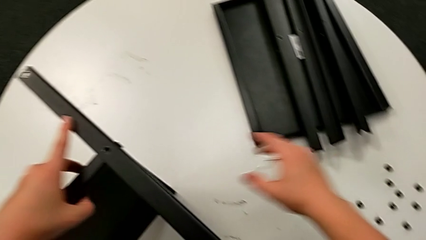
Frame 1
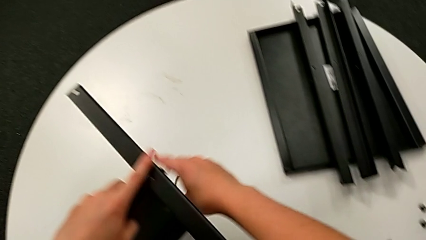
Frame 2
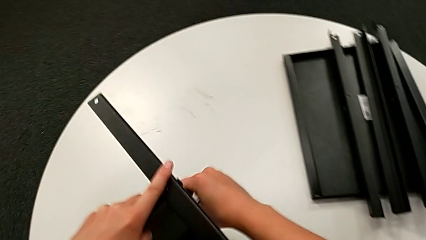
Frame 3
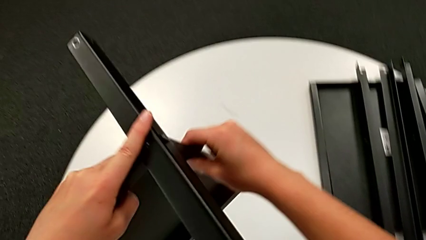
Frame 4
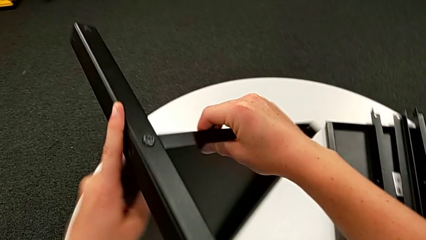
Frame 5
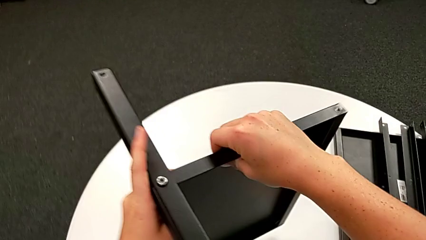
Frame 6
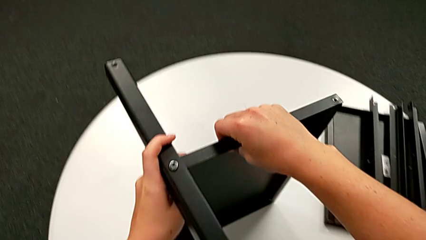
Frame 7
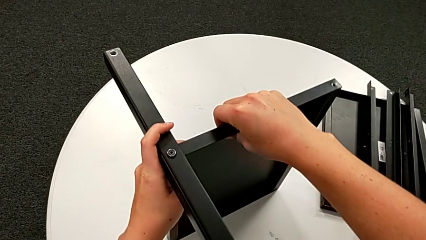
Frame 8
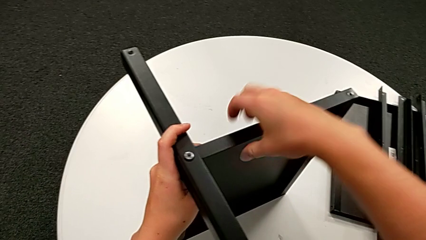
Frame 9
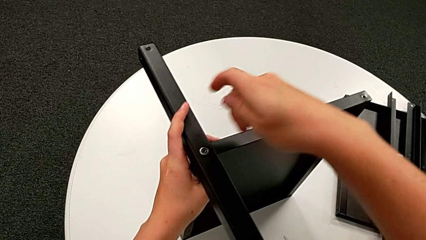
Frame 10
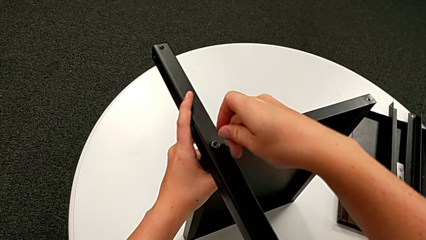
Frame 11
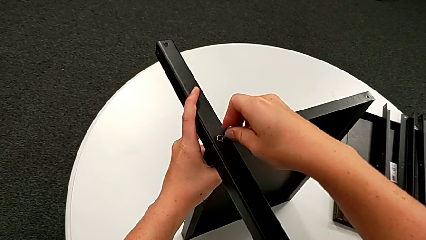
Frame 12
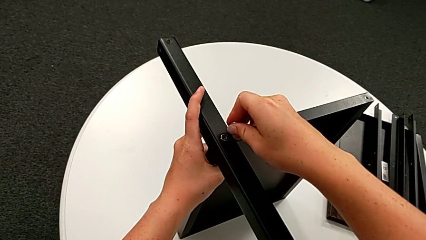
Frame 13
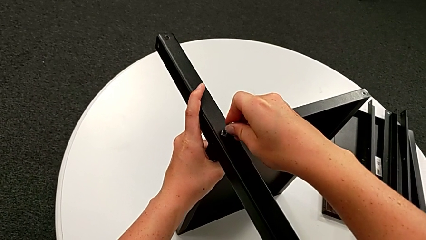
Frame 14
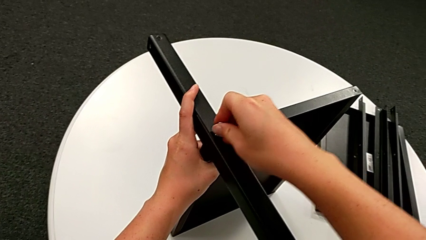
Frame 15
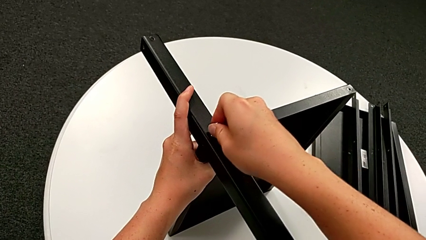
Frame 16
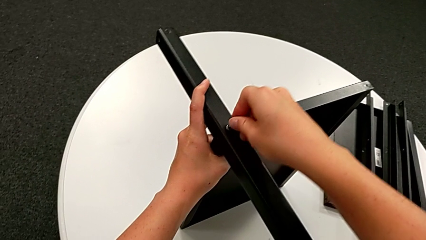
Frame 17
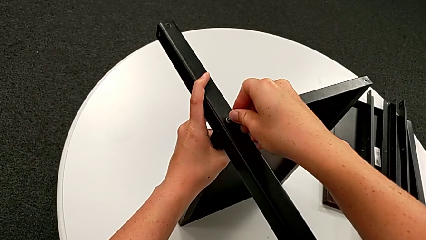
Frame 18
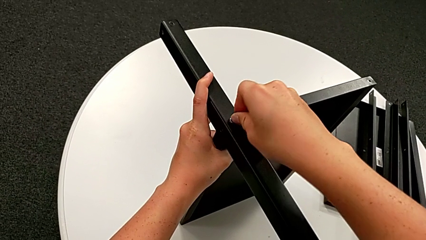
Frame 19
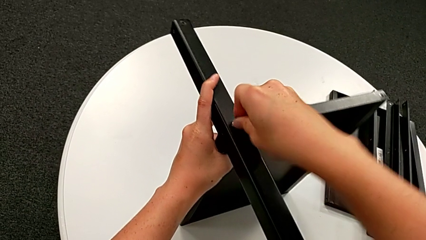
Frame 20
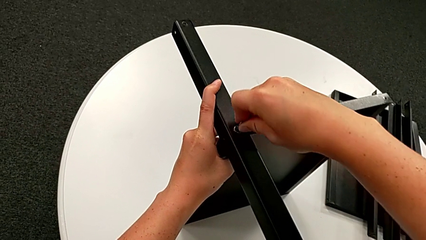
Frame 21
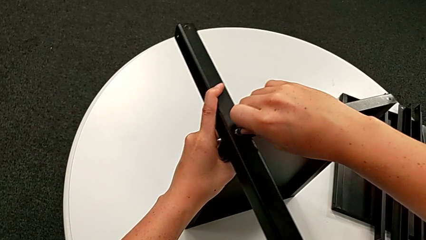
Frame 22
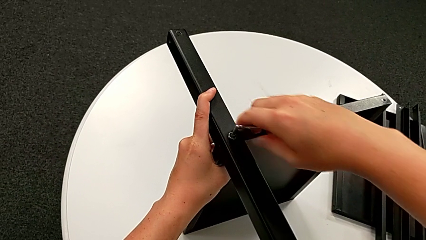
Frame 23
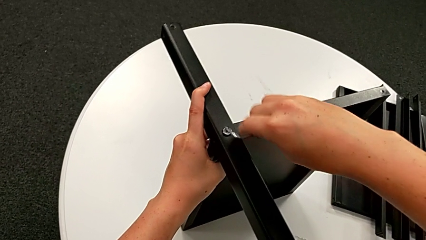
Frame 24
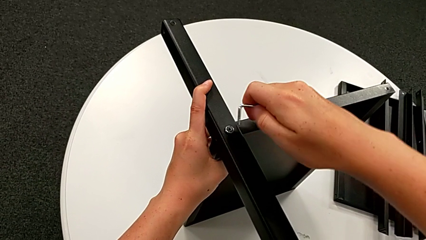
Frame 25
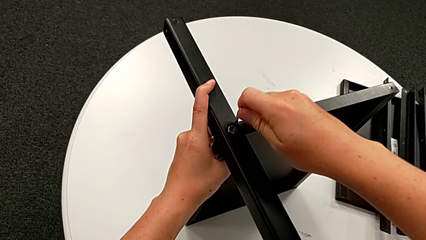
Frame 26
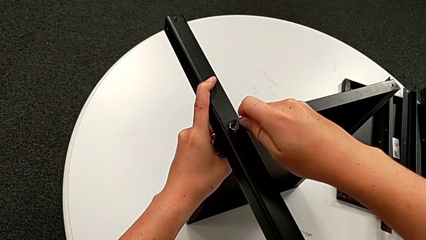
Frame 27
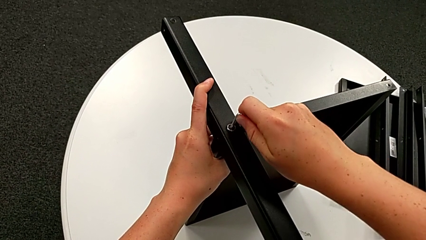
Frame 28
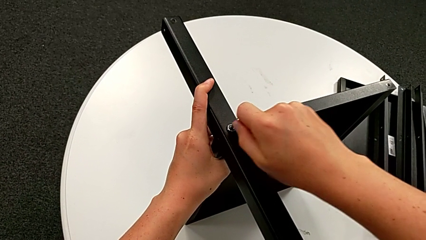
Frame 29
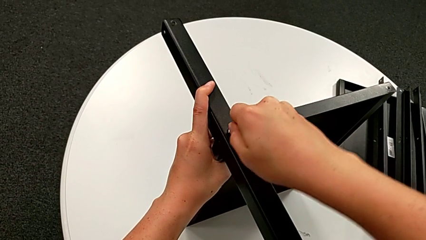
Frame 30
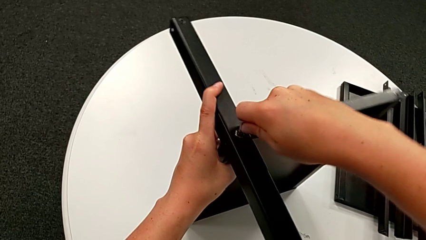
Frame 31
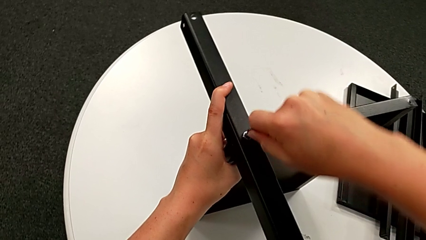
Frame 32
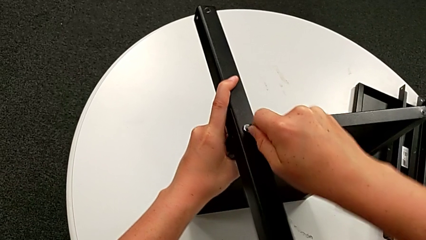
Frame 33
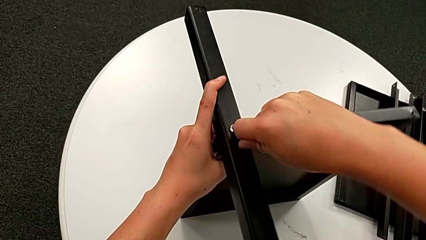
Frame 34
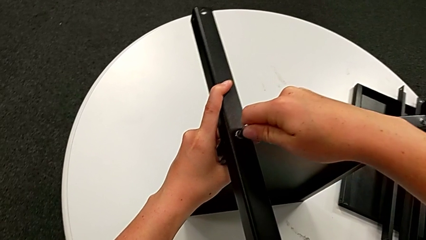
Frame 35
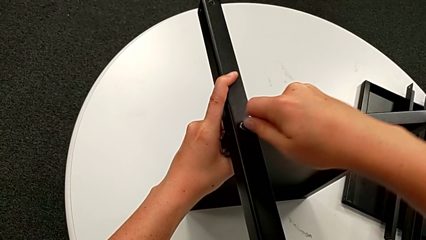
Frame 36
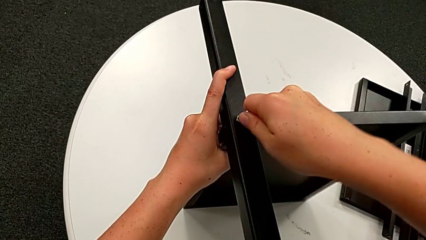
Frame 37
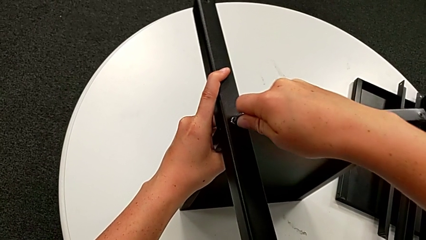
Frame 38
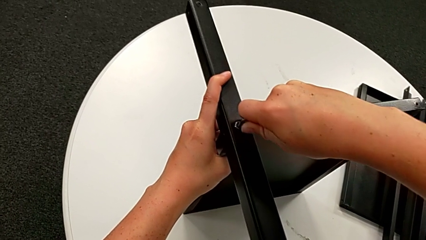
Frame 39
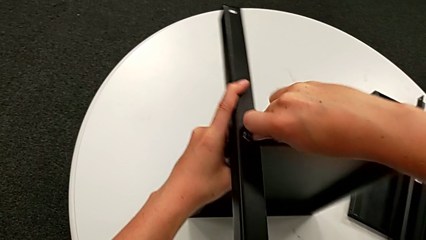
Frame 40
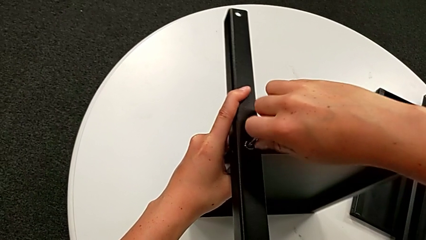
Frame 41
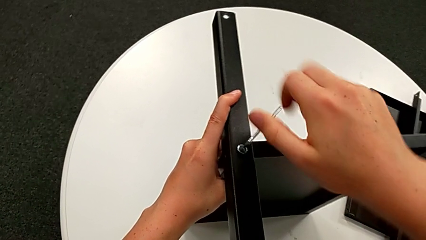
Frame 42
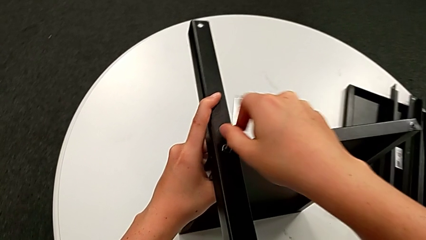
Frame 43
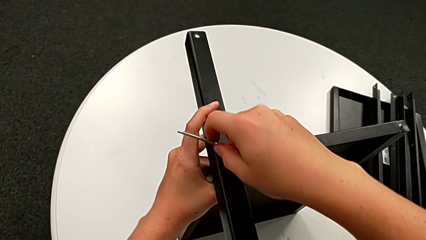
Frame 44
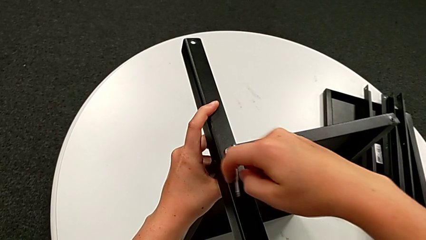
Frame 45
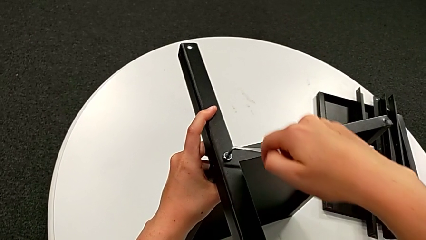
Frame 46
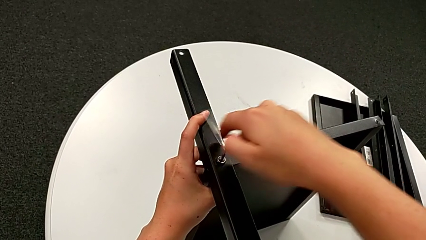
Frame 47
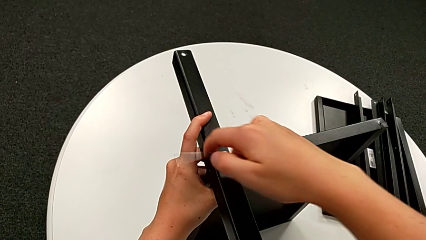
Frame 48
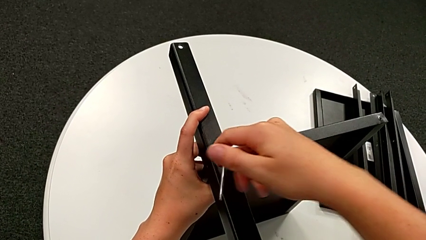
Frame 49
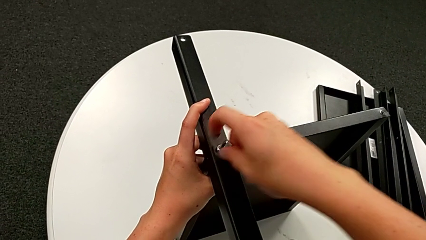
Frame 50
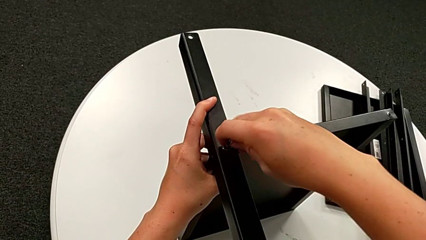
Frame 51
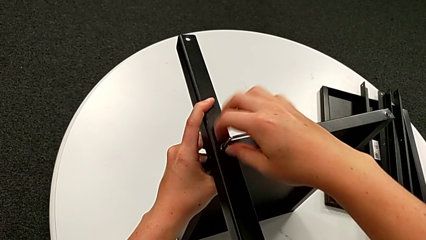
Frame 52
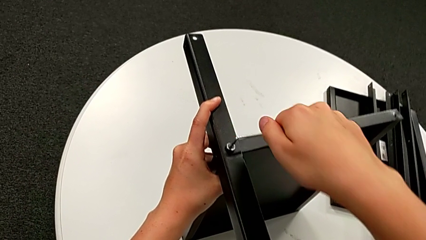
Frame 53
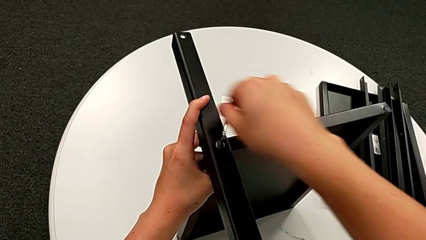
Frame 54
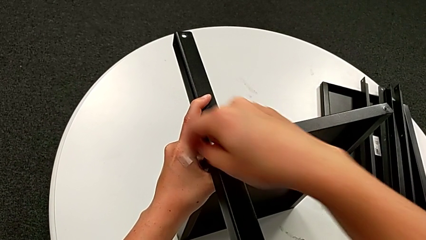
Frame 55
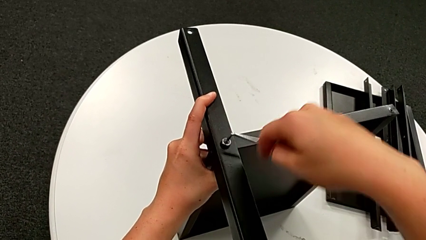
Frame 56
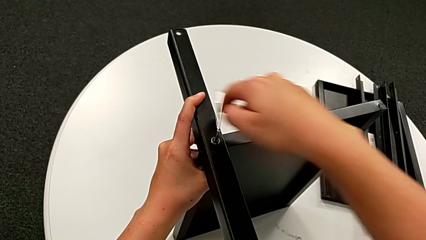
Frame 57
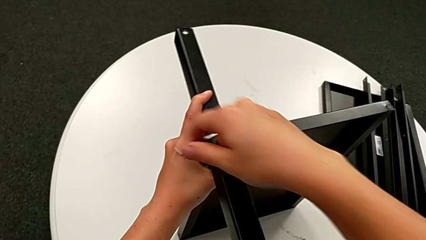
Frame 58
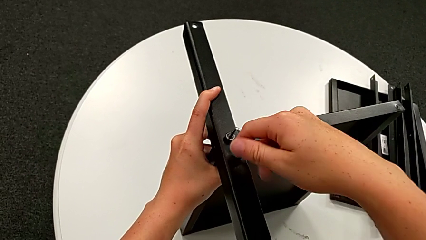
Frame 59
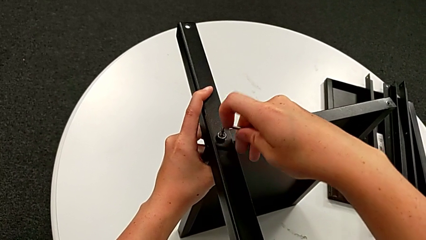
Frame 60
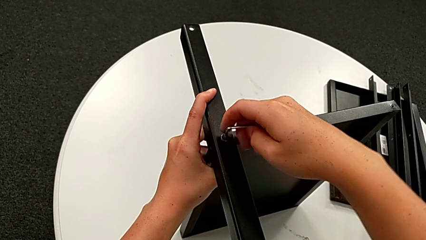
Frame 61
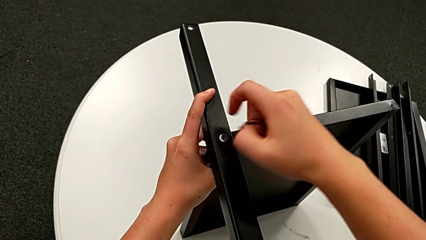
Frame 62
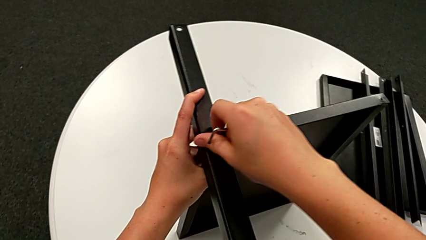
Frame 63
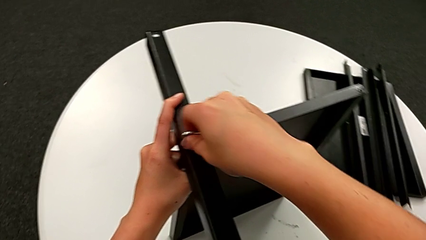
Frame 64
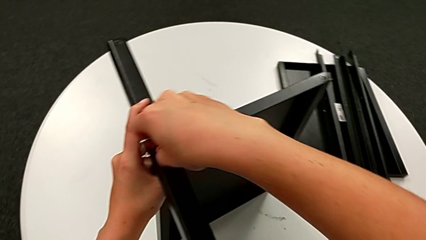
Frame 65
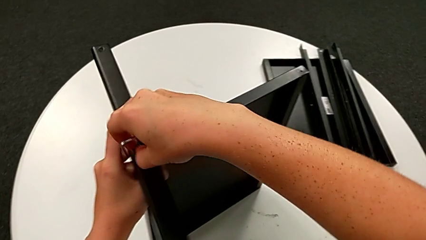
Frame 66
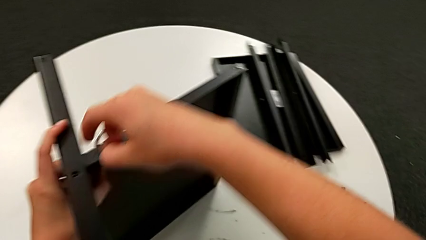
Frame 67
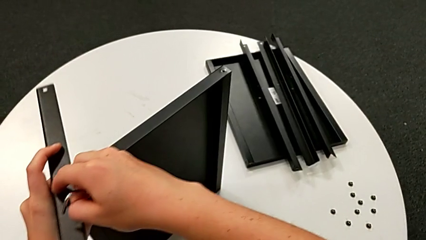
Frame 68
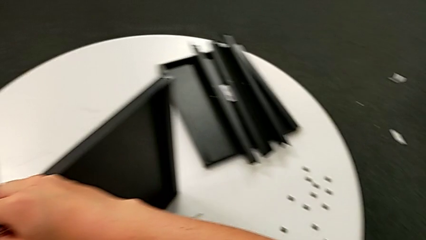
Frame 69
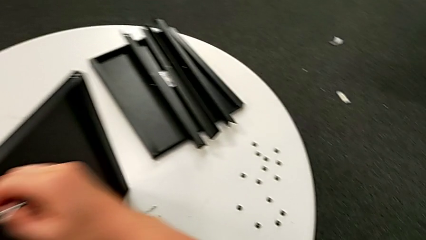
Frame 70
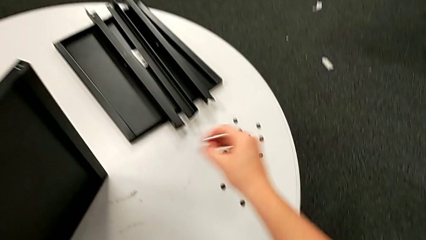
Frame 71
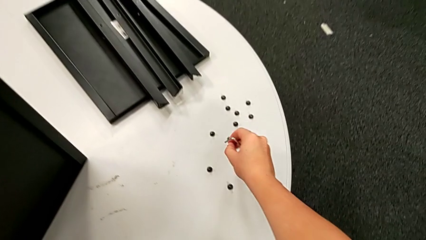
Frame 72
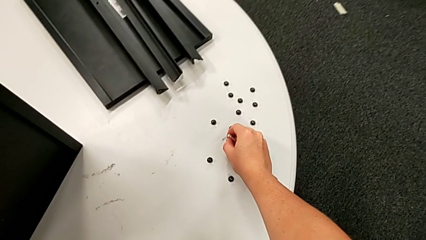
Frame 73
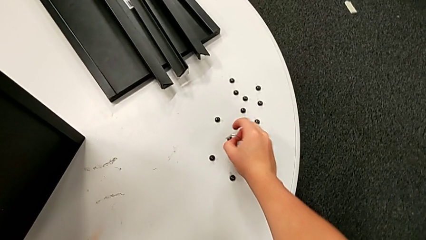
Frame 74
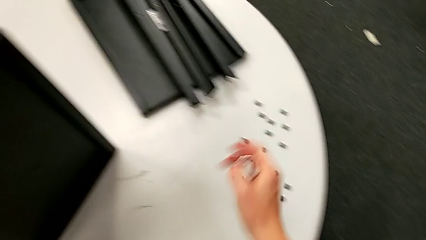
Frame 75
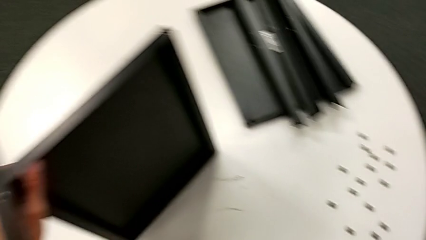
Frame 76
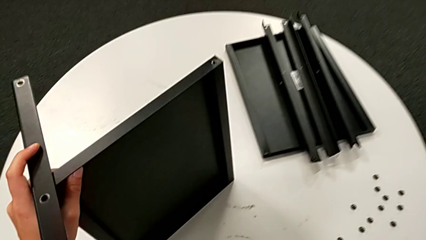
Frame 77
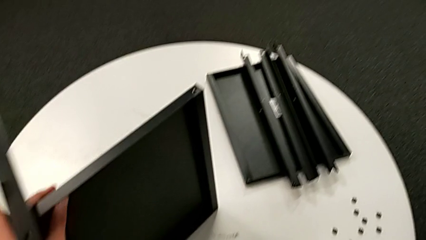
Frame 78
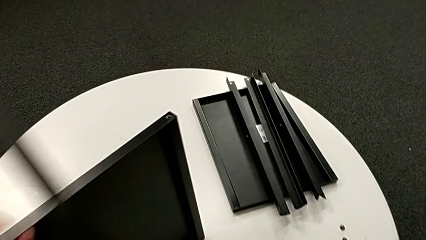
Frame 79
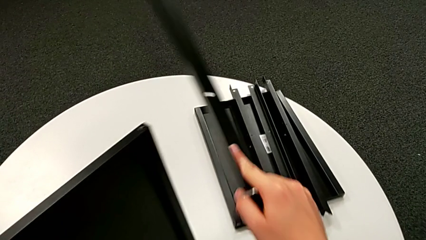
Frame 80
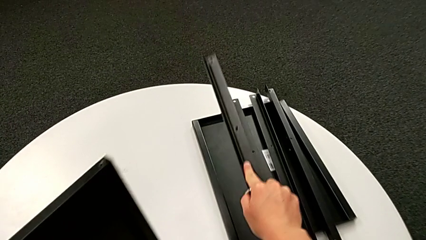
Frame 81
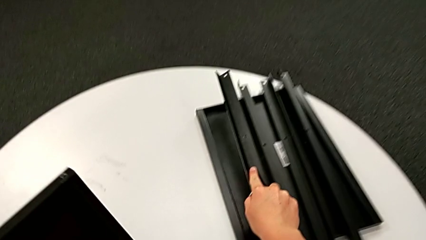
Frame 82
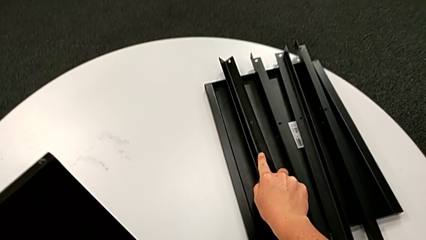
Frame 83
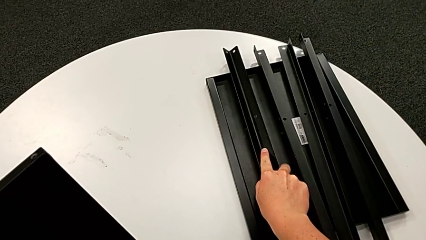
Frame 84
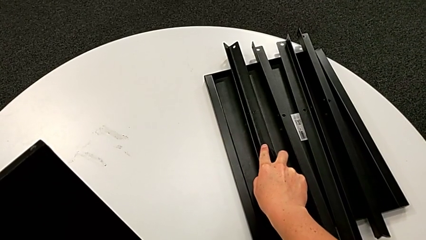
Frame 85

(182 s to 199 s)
The camera wearer is disassembling the fourth leg. They grab the nightstand, rotate it, insert the Allen wrench, unscrew the hex socket head, withdraw the Allen wrench, disassemble the hex socket head, place it, disassemble the leg with the right hand and the tray with the left hand, and place the leg.
